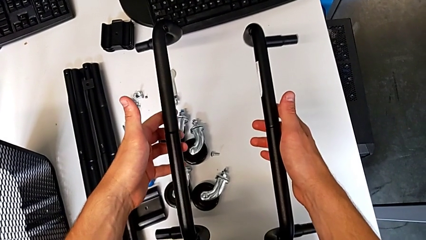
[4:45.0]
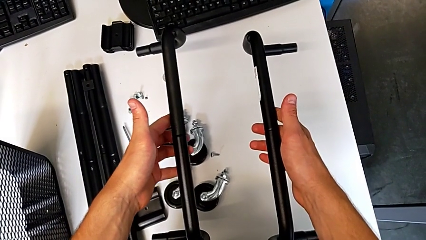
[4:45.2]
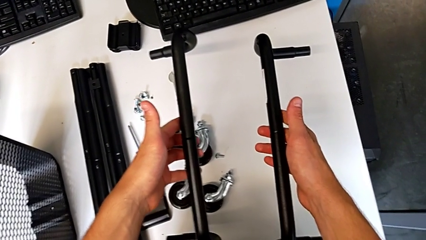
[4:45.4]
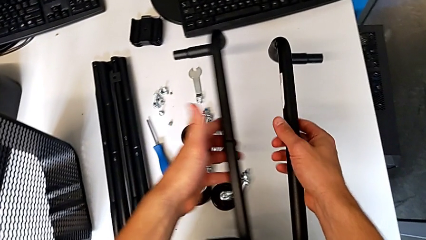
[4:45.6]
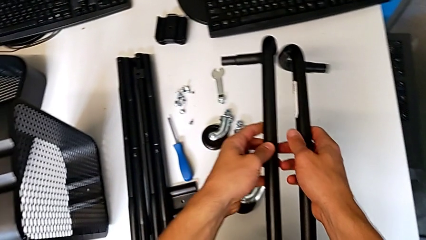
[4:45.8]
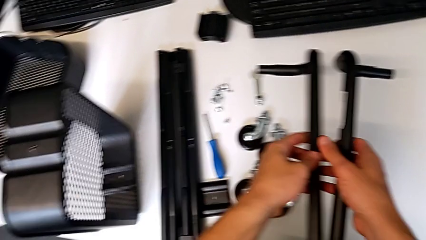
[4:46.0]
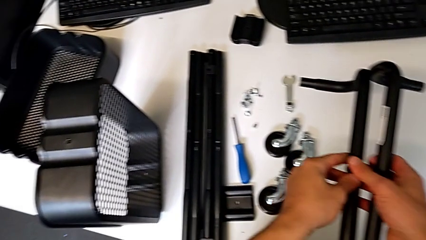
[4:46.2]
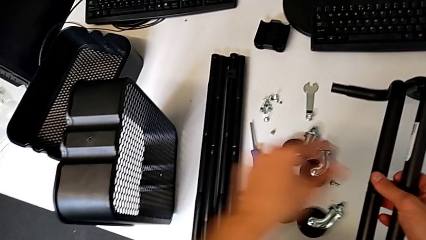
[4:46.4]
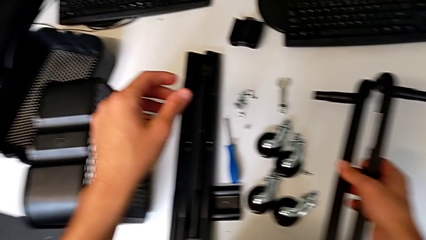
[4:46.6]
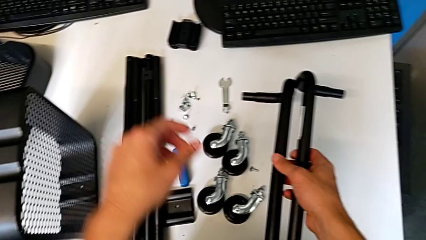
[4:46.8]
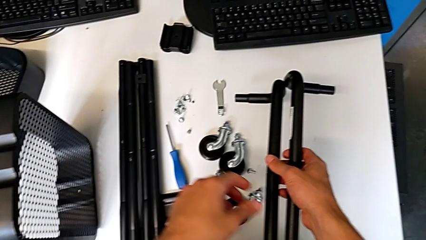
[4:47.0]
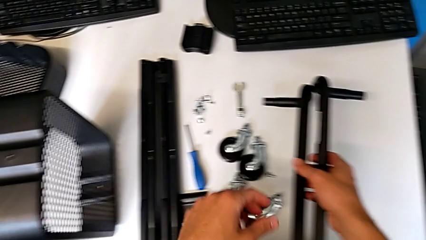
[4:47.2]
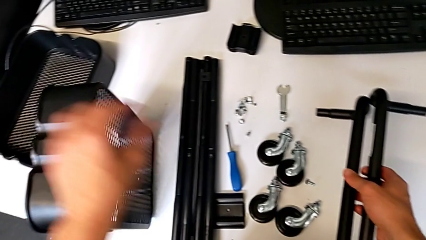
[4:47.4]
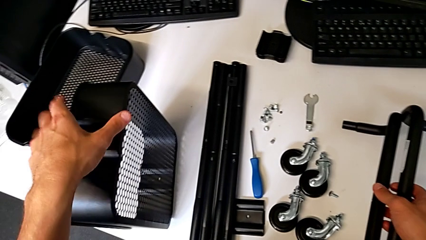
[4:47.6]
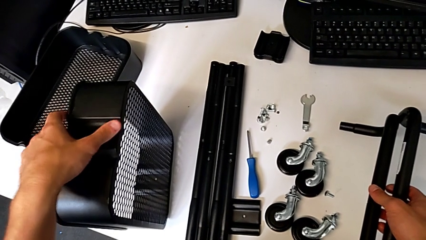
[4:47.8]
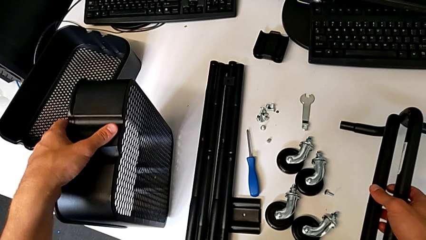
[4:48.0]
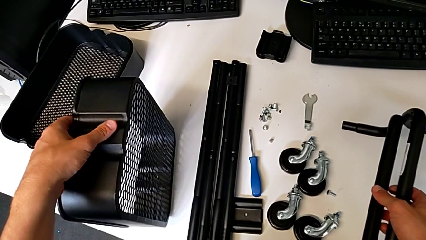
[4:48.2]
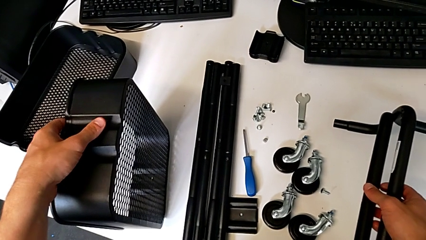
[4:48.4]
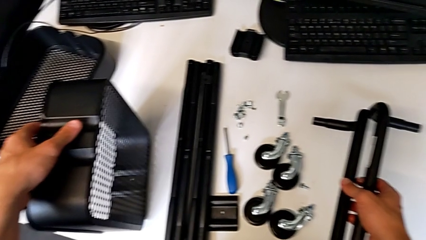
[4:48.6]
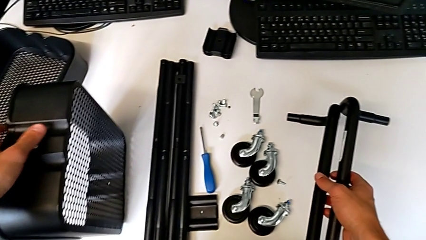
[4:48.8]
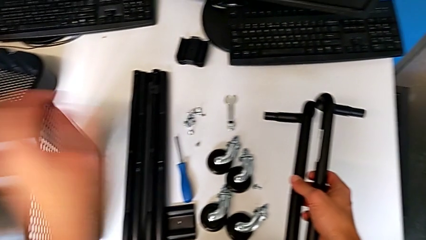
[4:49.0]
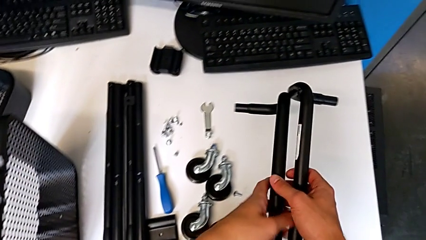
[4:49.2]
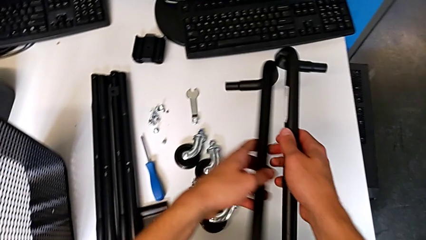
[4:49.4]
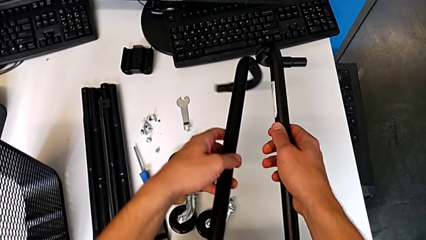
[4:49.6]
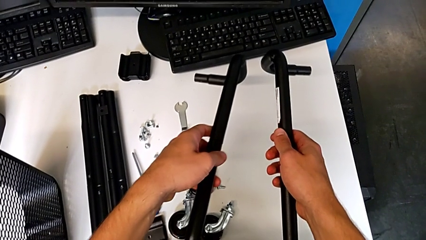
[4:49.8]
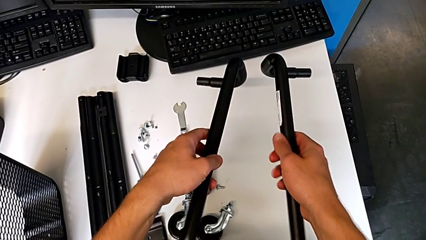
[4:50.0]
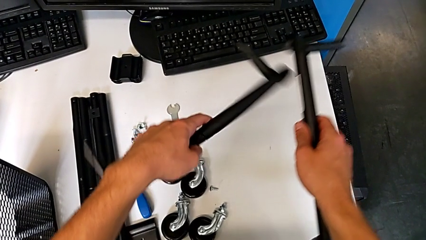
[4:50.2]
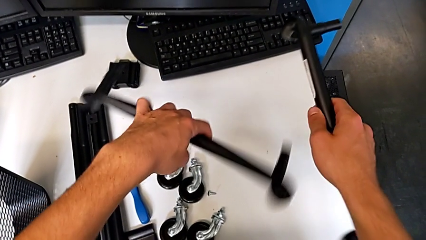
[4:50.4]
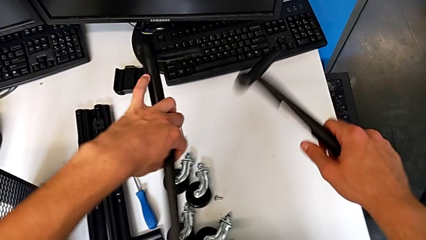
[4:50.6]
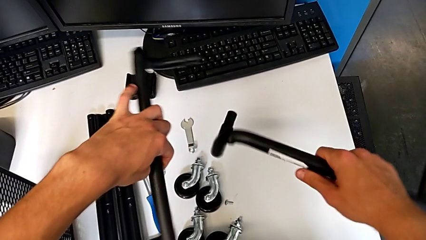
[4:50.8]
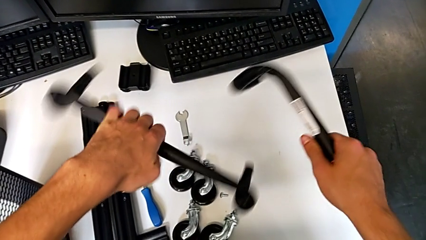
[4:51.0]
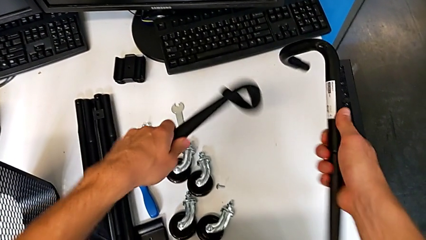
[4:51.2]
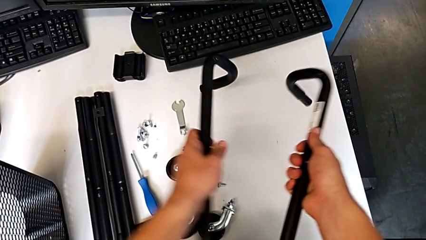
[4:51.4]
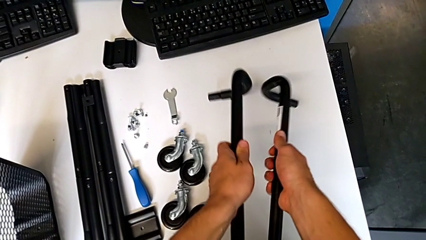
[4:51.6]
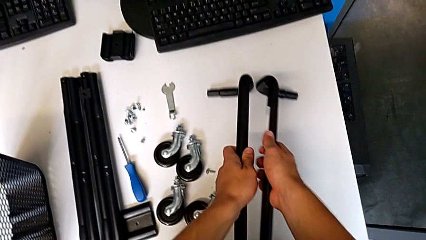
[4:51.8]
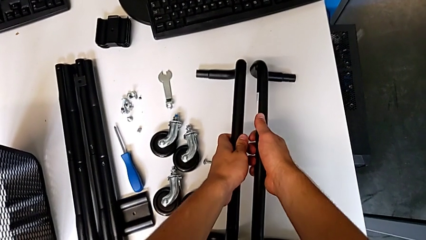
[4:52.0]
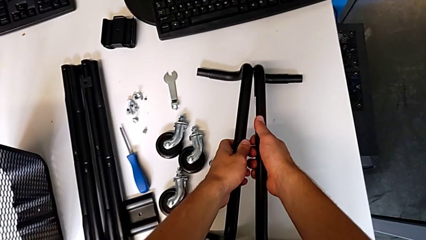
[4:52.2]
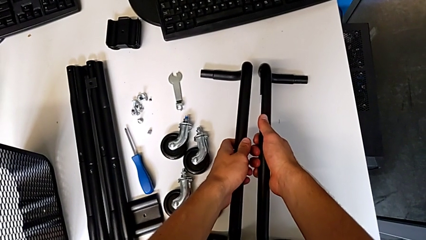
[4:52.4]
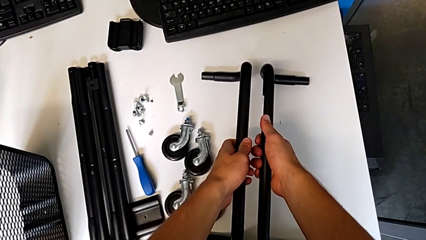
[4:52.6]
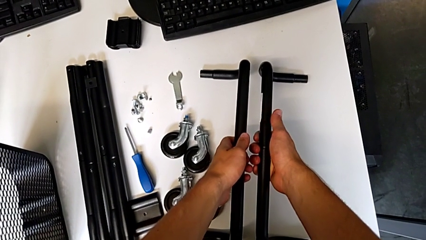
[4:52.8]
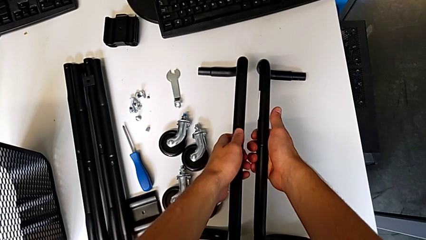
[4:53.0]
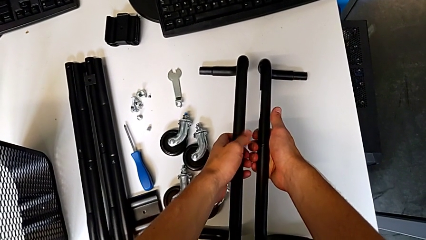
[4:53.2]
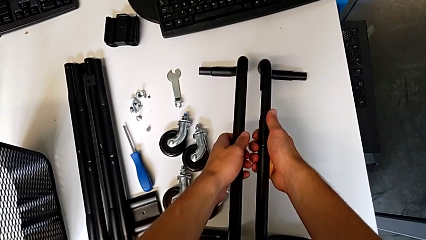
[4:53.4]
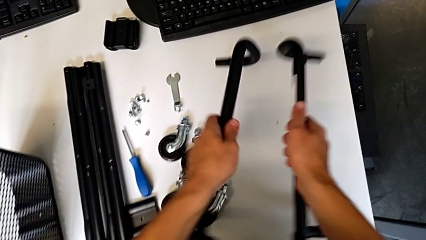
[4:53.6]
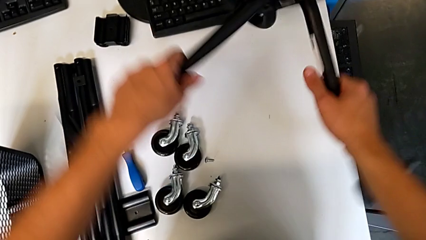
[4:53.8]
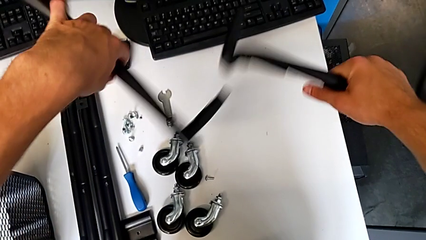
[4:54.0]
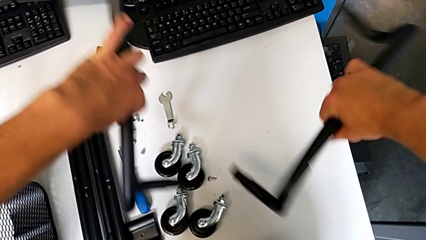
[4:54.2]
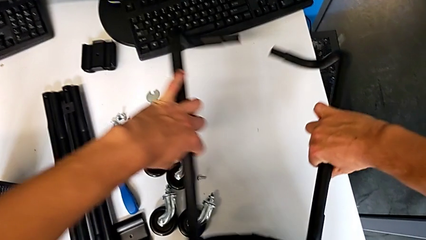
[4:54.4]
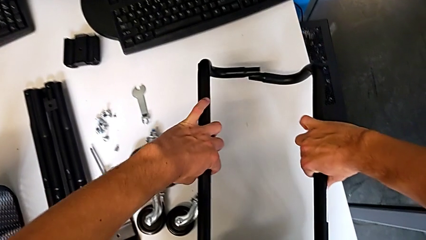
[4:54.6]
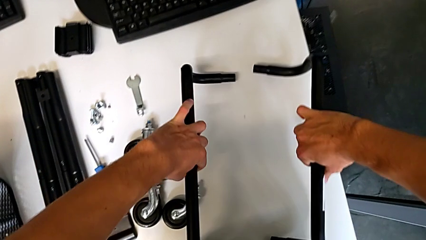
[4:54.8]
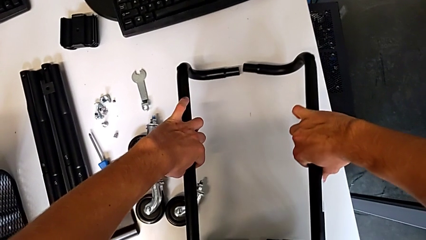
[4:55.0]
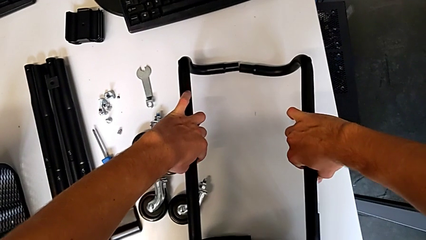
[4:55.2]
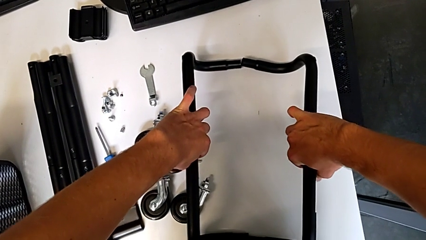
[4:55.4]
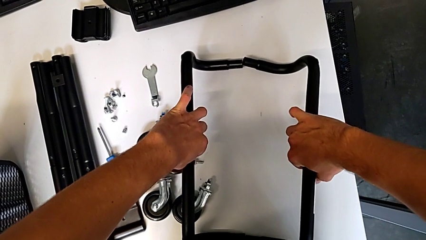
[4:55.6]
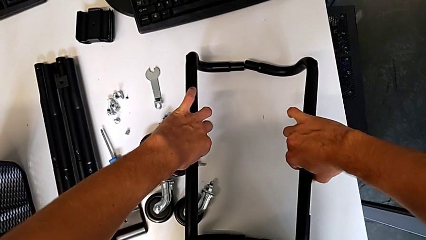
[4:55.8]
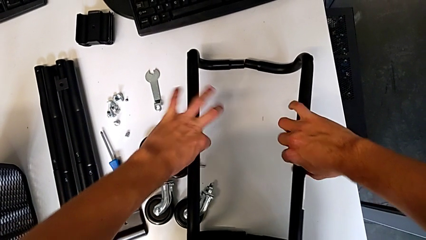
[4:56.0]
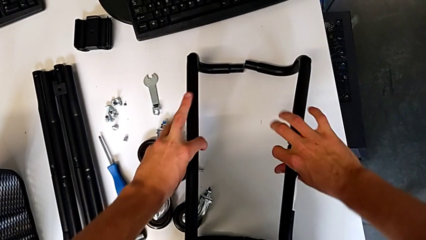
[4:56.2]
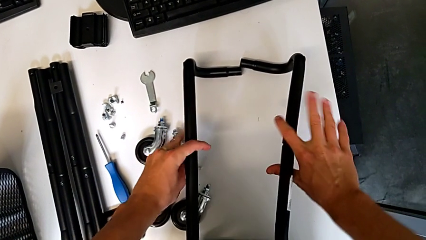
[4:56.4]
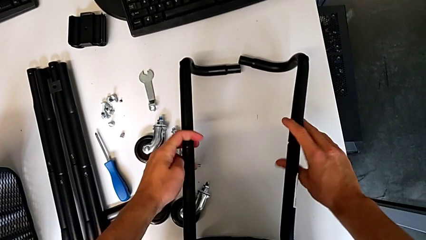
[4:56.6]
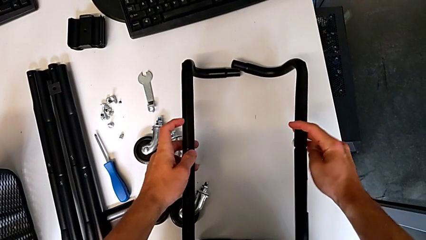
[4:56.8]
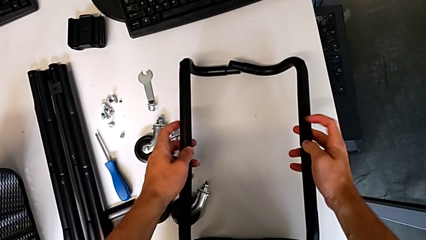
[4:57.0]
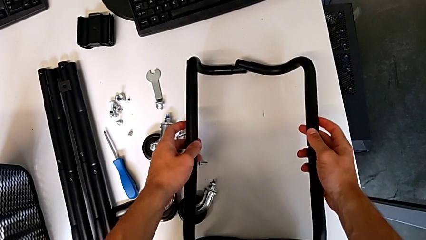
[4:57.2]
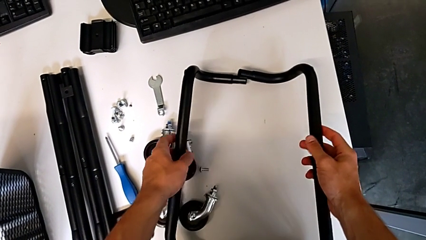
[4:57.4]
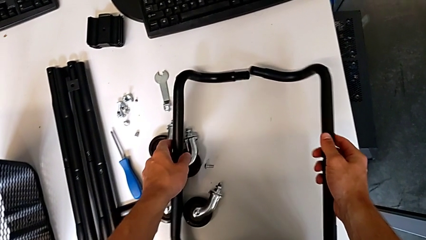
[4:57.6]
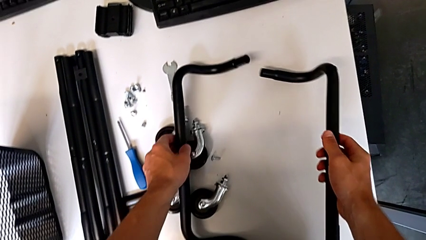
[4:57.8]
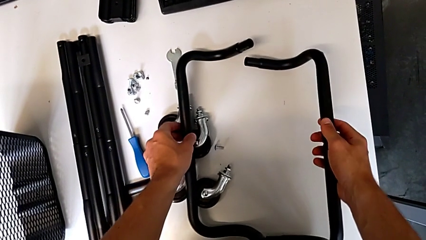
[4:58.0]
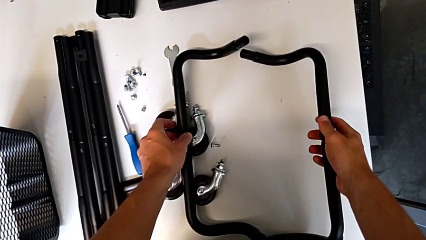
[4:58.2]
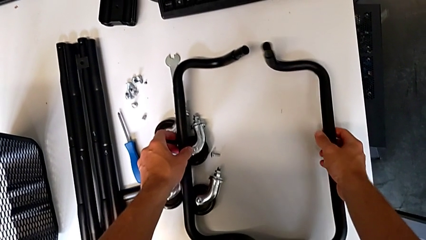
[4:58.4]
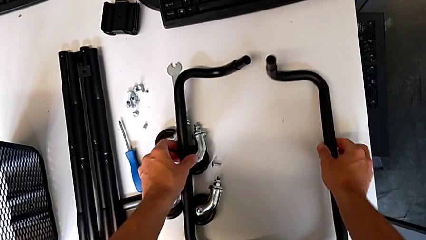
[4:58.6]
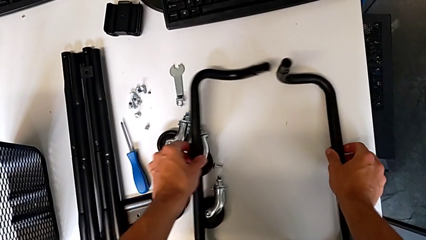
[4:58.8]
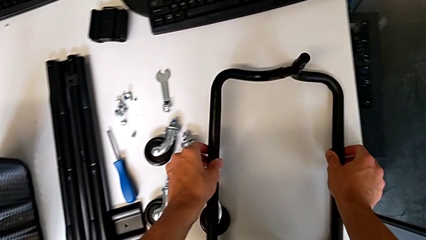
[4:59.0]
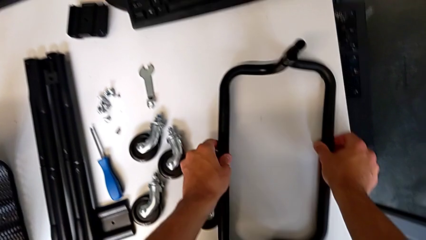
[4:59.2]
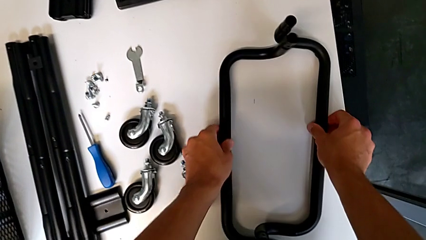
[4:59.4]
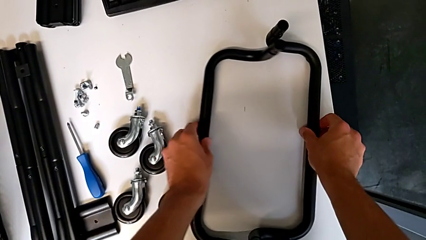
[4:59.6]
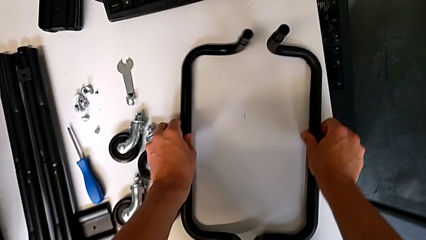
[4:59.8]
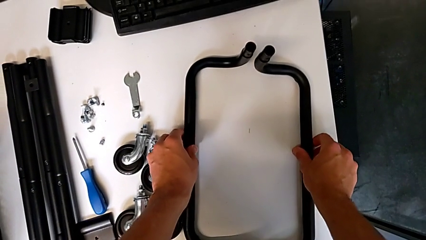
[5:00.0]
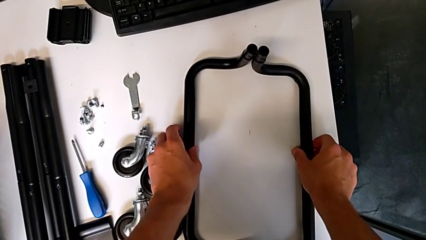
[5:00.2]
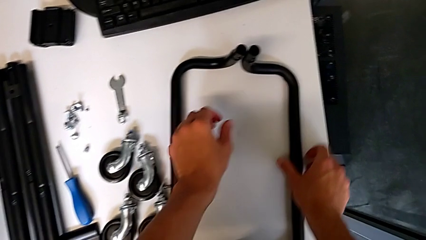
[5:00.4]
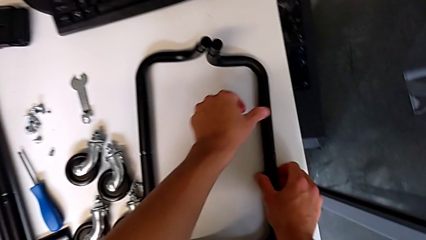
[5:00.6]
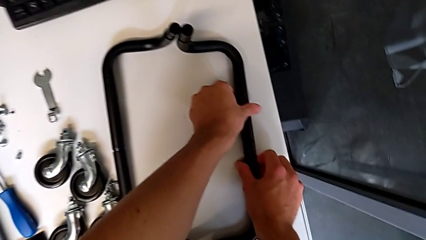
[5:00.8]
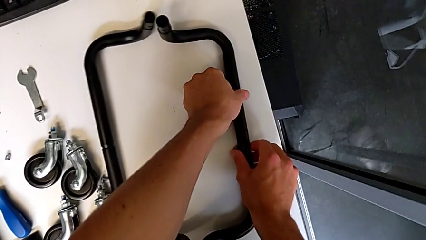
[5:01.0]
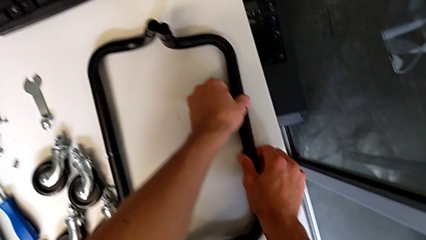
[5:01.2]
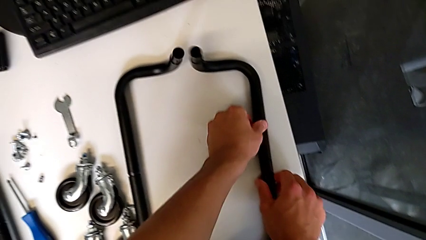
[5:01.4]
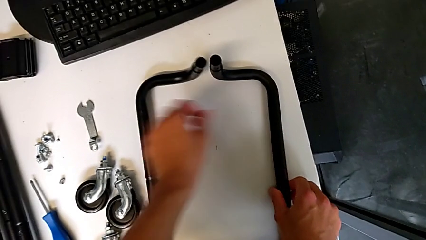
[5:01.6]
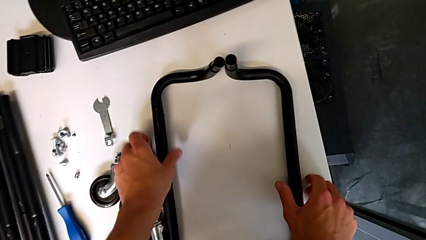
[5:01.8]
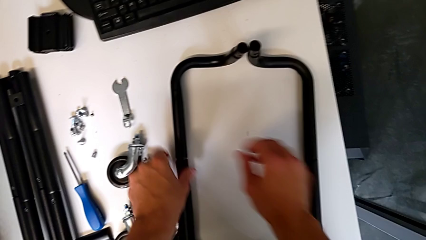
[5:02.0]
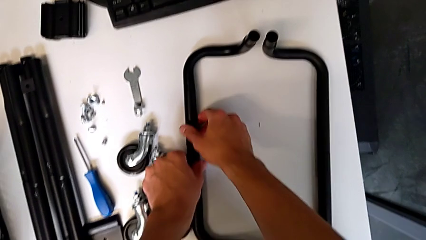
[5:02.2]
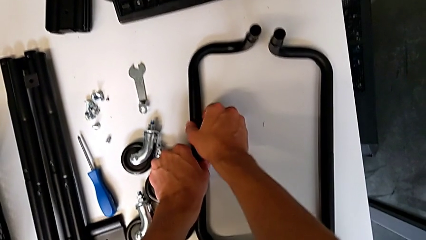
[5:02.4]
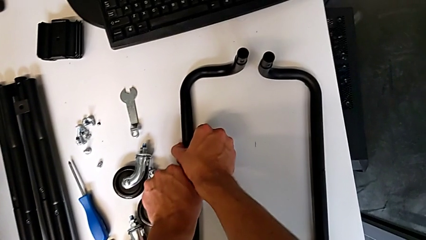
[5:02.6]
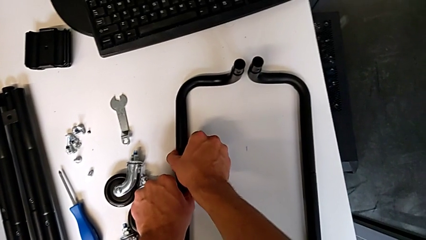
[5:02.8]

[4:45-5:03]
The camera wearer is mounting the side bars on the base frame of the furniture. They place the half frame, grab the grid tray, grab the half frame, rotate it, wrongly place it with the right hand and place it with the left hand. They hold the half frame with the right hand, hold it with the left hand, wrongly rotate the frame with the right hand, rotate the half frame with the left hand, place it with the right hand, place it with the left hand and grab the half frame twice.
